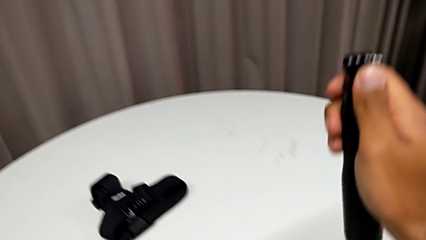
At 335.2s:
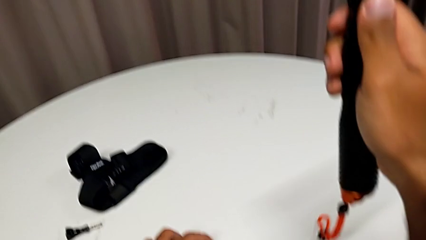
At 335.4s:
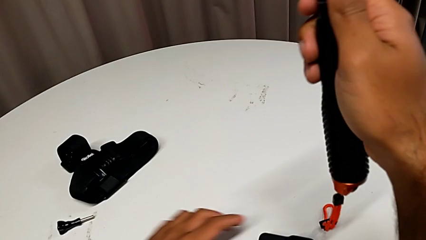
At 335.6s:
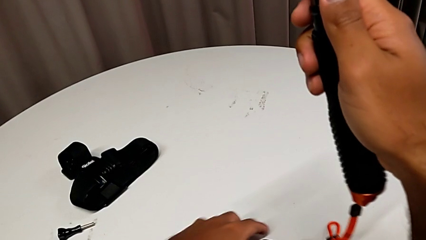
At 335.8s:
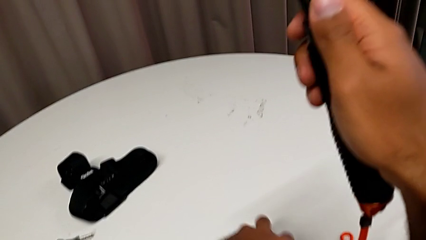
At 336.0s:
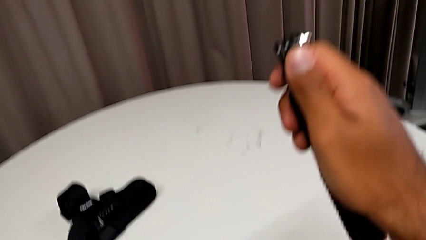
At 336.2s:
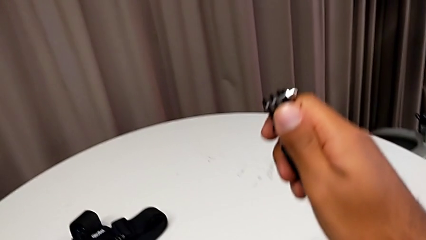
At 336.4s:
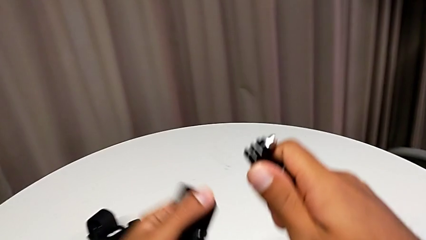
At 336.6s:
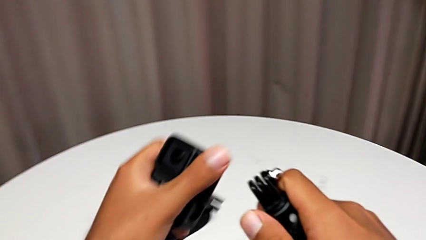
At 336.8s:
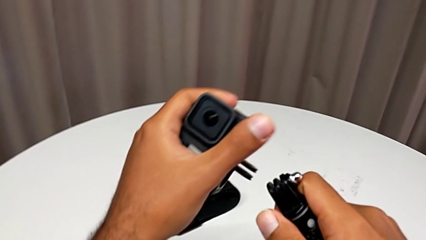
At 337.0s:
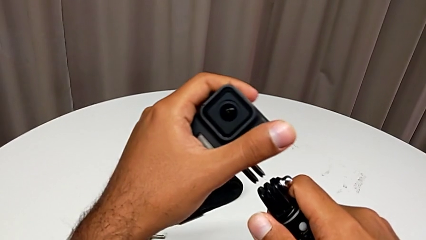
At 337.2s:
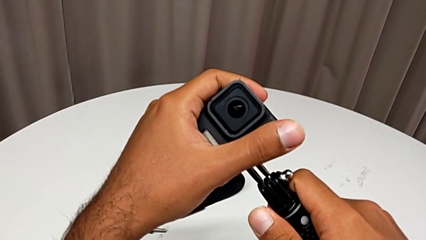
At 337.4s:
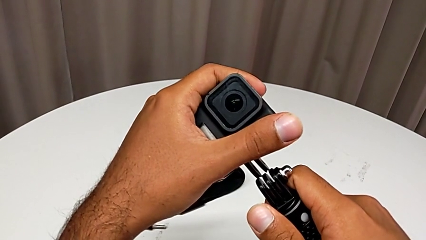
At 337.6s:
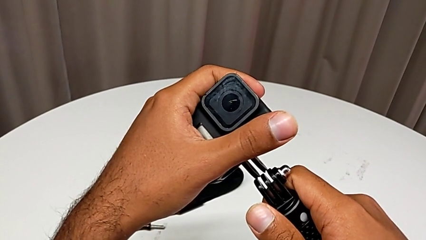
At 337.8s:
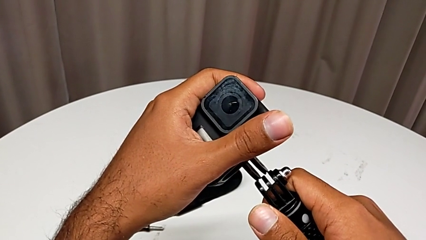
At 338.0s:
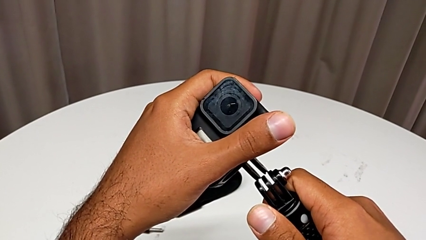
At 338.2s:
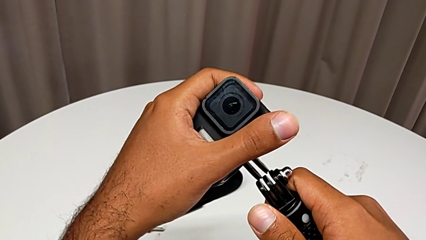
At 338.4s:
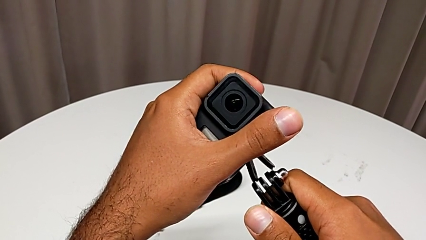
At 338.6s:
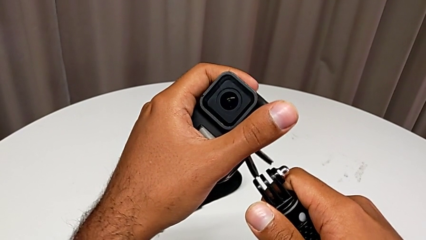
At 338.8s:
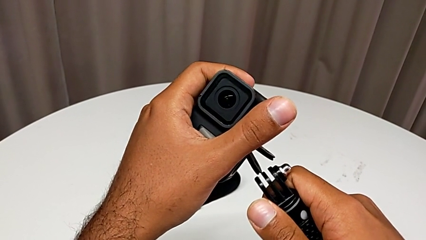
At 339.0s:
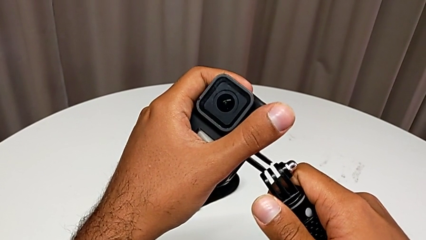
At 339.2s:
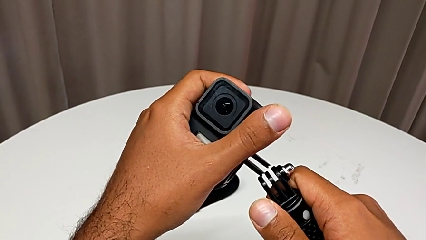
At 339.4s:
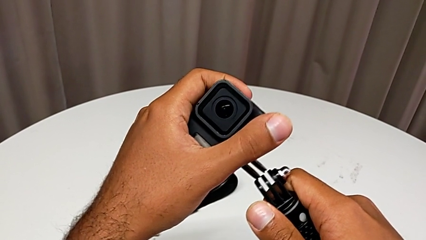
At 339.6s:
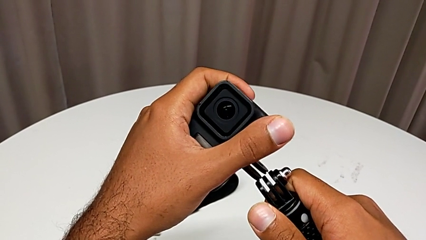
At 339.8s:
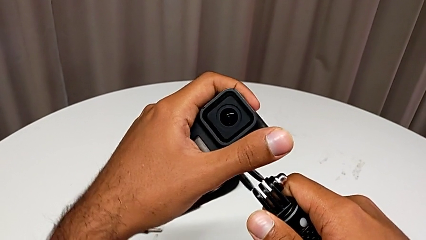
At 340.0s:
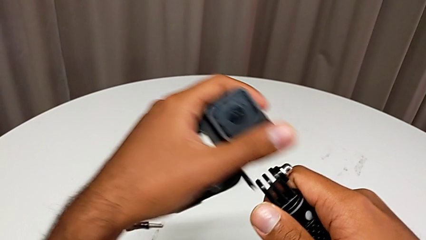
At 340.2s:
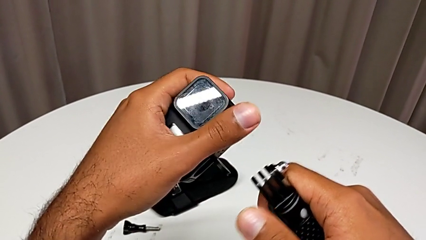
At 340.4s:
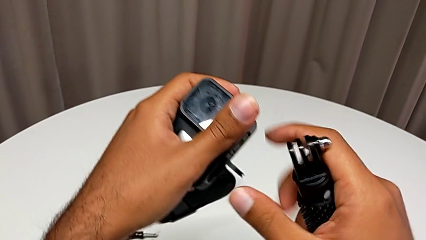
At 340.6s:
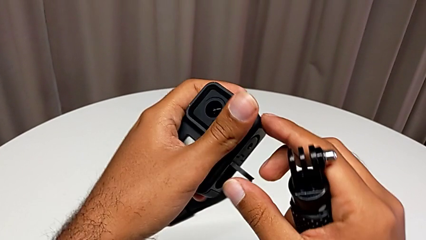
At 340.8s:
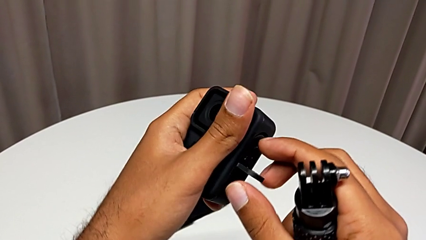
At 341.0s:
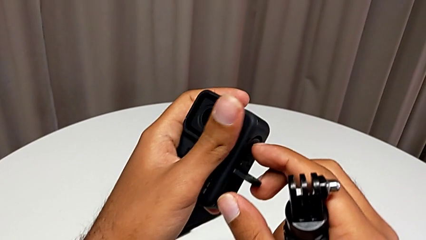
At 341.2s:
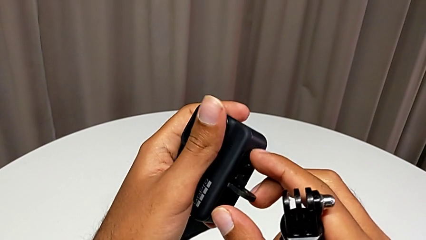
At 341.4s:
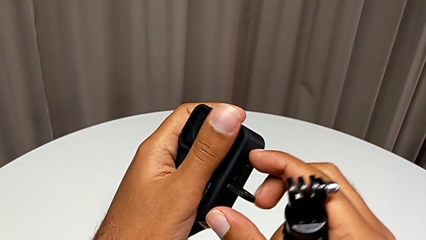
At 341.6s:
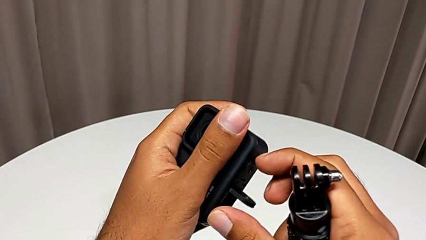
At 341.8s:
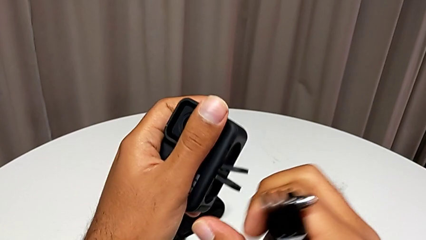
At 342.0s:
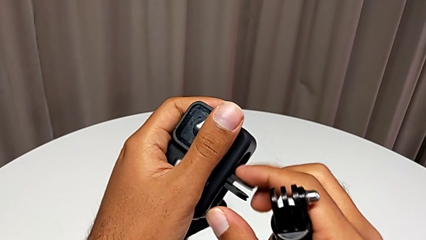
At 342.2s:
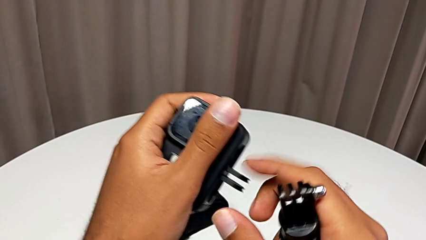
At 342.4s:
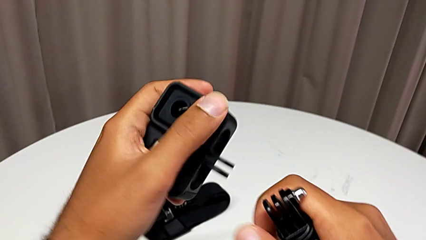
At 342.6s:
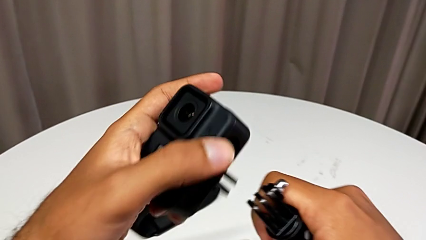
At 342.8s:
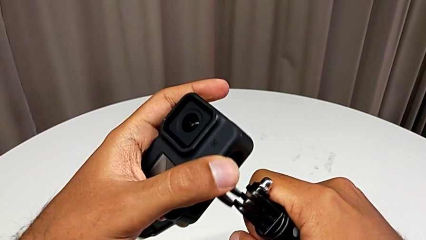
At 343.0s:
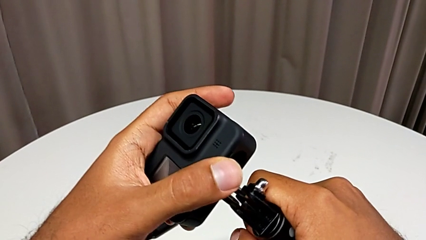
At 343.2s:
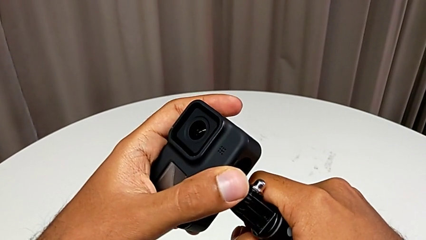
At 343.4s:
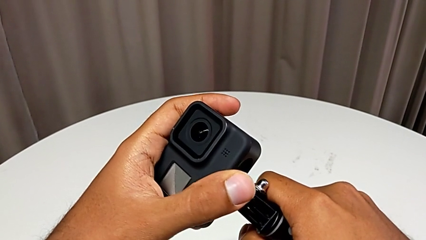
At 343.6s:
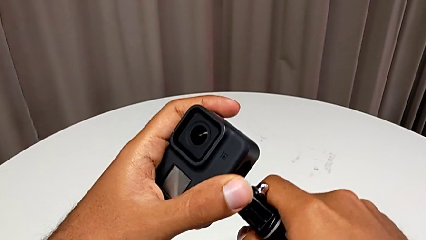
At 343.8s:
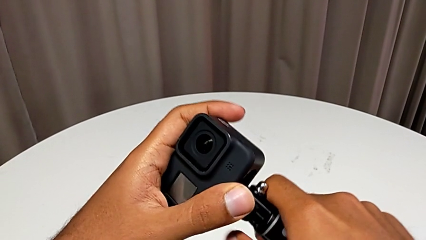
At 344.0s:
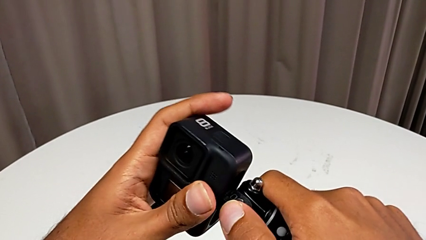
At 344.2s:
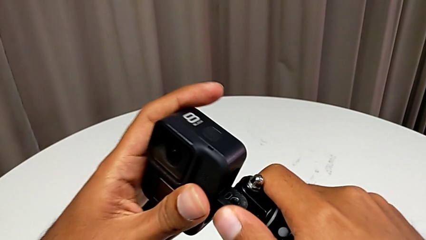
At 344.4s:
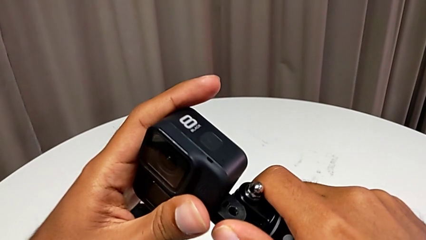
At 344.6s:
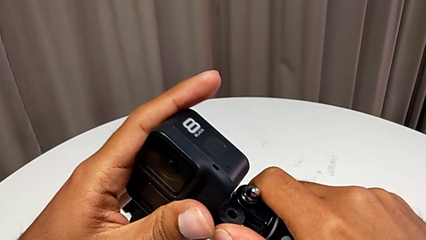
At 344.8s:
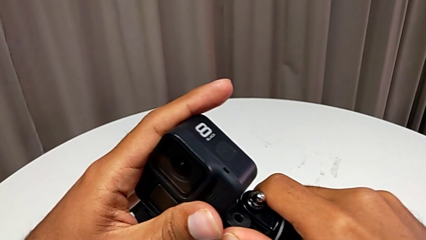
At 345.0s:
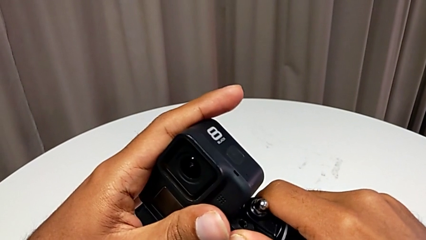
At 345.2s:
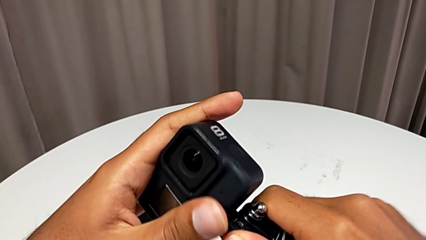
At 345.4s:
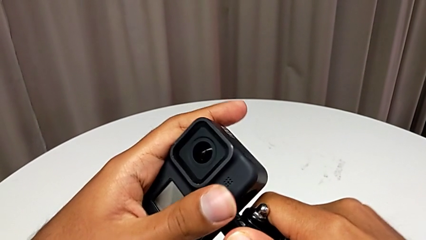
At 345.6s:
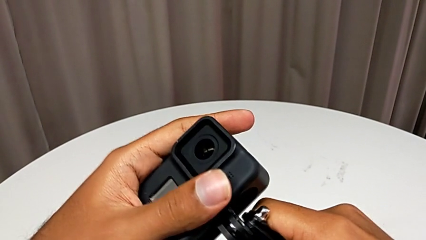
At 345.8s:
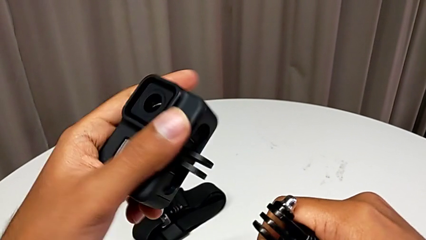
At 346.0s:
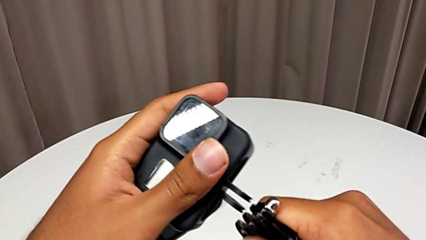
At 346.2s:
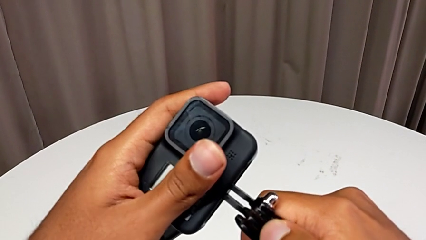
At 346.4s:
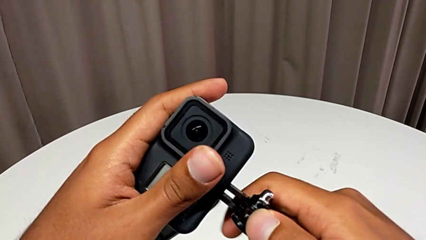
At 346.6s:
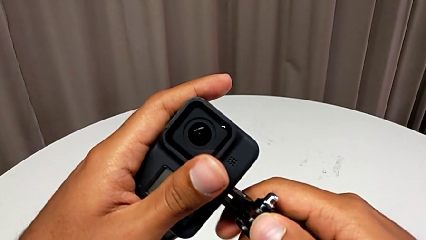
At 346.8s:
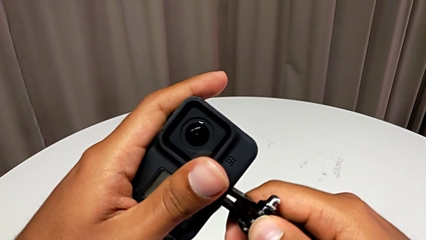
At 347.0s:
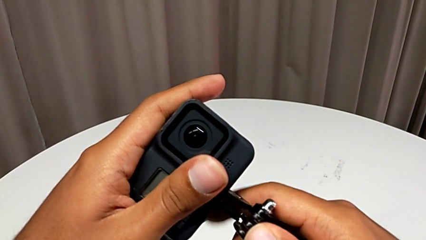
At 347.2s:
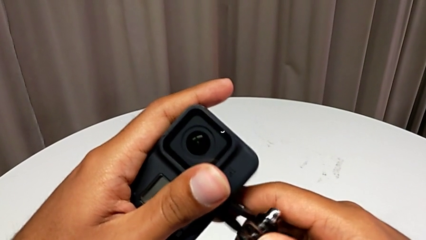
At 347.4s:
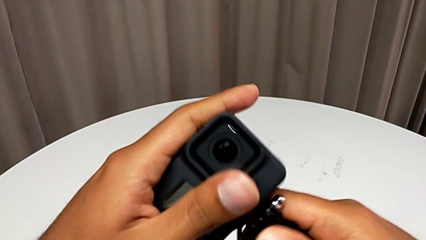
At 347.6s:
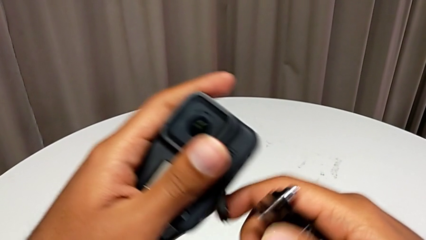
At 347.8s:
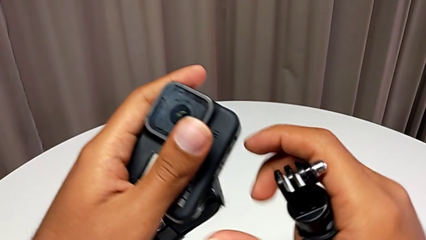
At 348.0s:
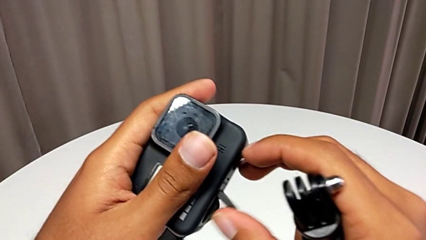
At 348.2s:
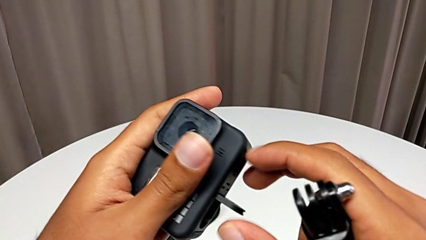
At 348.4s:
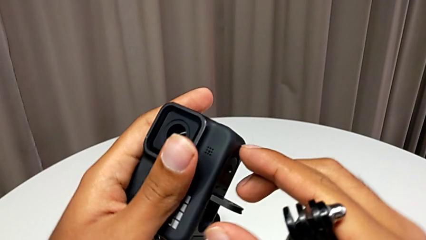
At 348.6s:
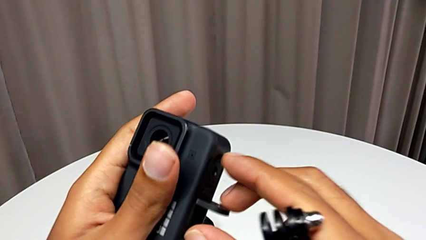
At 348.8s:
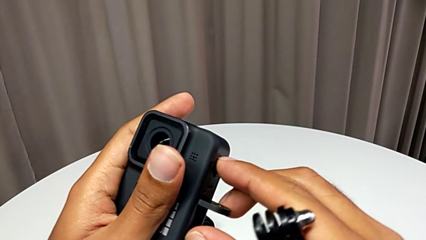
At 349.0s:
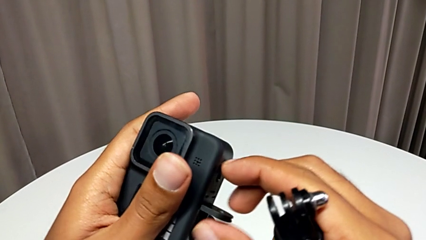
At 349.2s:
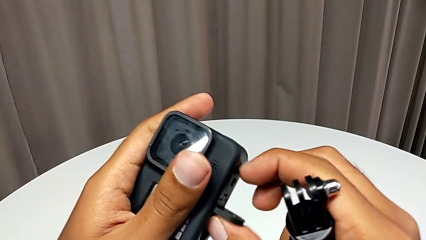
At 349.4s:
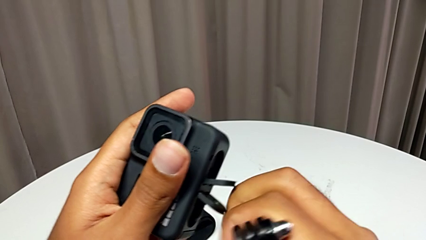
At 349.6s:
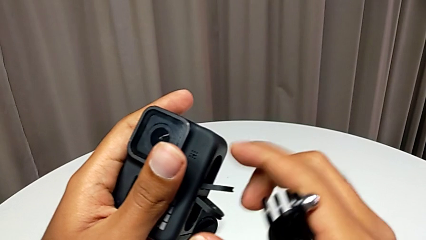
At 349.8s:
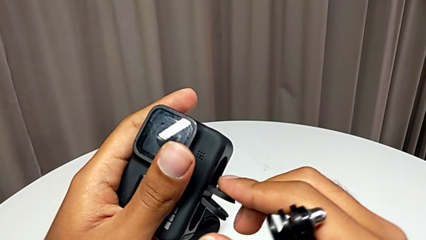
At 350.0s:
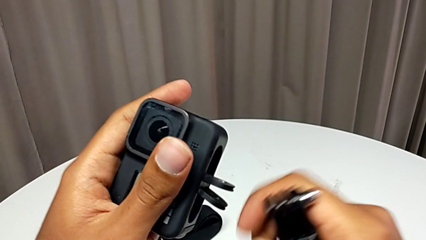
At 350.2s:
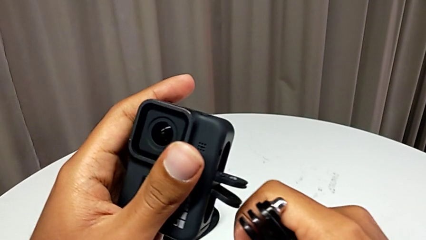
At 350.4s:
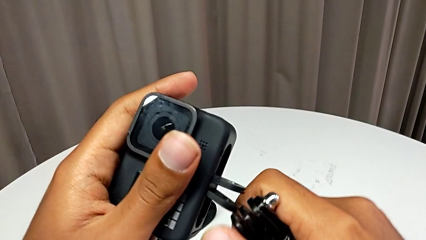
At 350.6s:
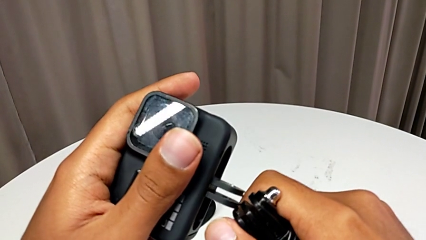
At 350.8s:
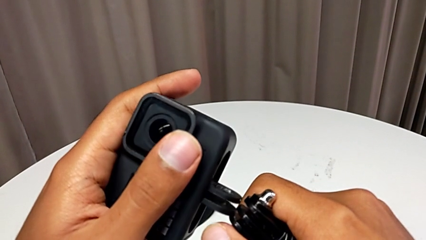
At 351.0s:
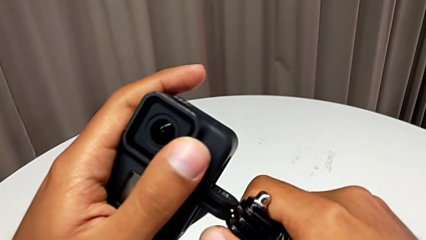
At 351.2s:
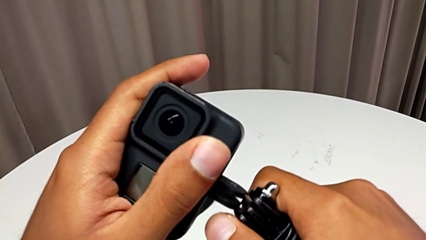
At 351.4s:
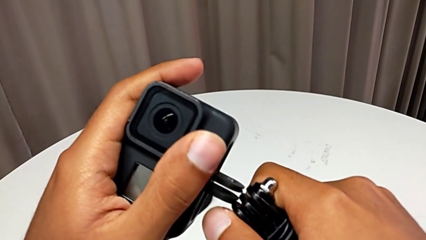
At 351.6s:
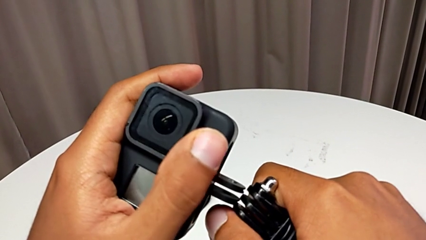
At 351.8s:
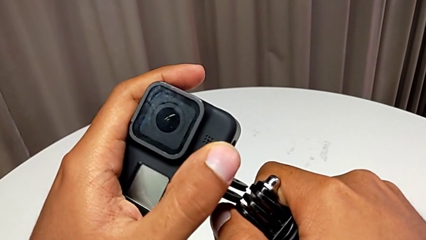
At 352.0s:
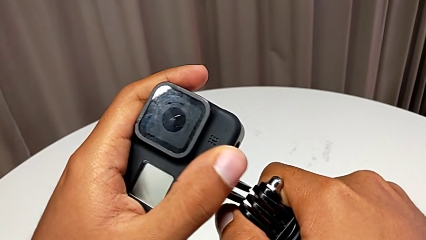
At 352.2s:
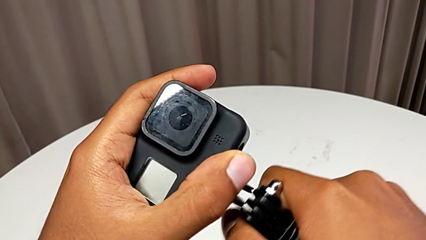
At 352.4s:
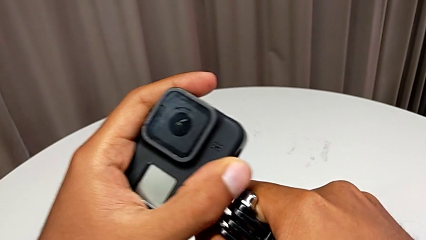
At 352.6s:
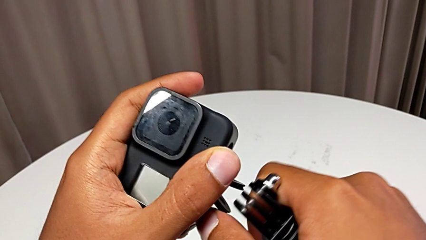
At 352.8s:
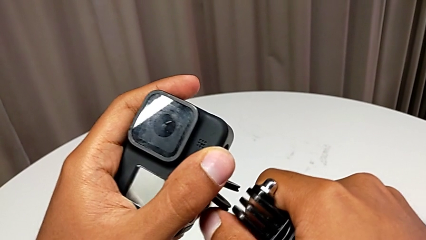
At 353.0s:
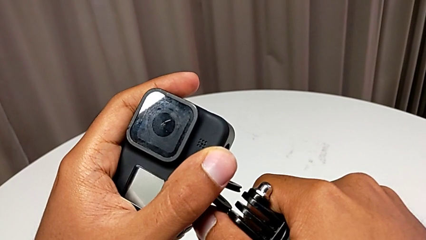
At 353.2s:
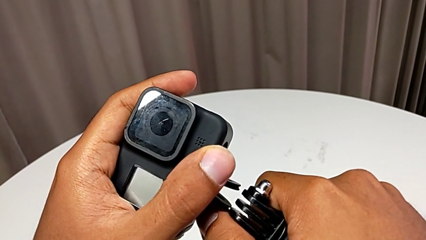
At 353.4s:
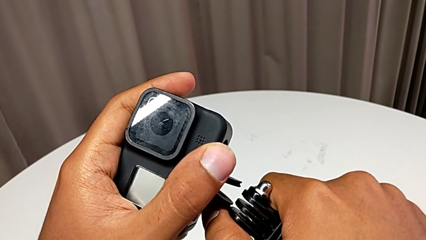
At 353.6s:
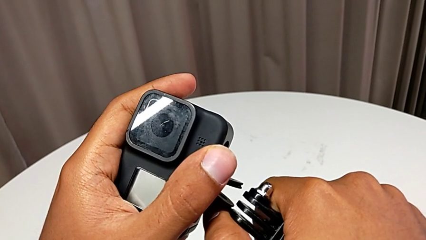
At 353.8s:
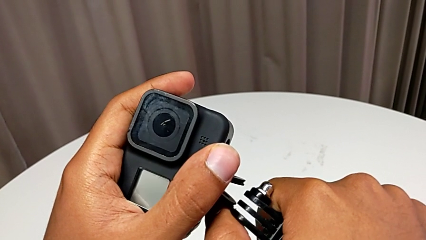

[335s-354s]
The camera wearer is exchanging the strap for a handheld grip. They begin to insert the handheld grip.
